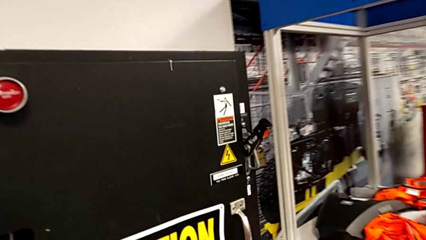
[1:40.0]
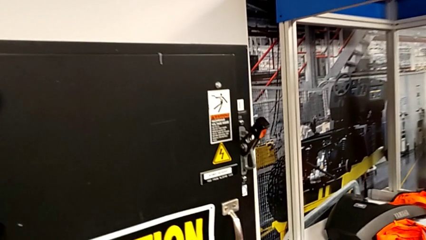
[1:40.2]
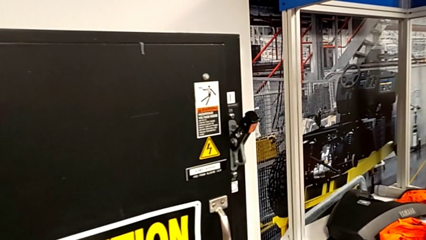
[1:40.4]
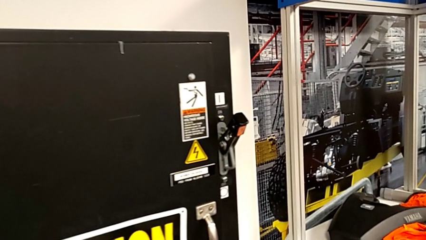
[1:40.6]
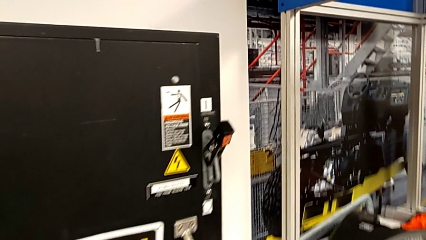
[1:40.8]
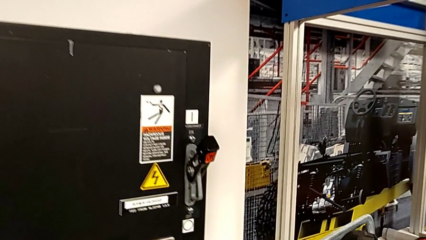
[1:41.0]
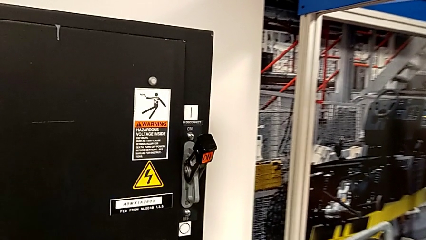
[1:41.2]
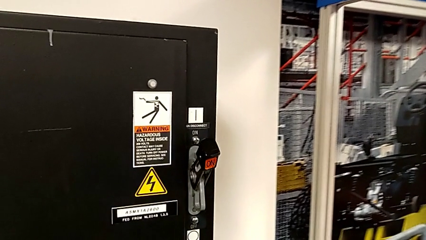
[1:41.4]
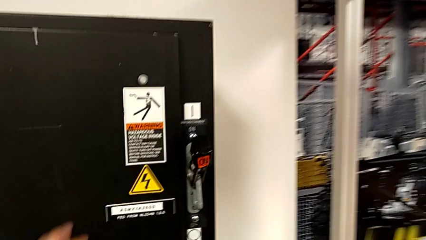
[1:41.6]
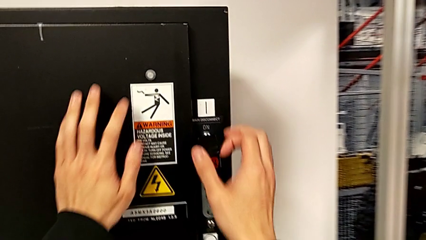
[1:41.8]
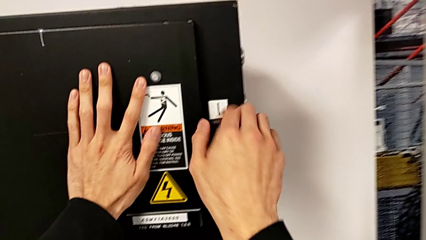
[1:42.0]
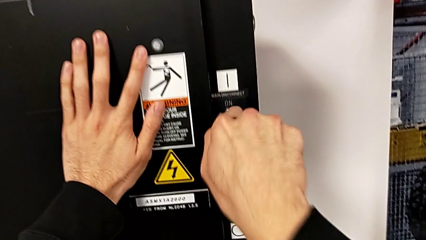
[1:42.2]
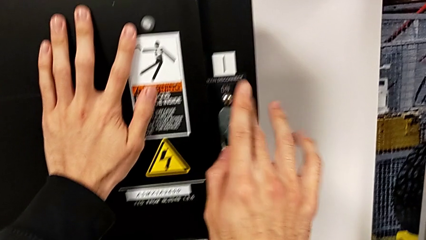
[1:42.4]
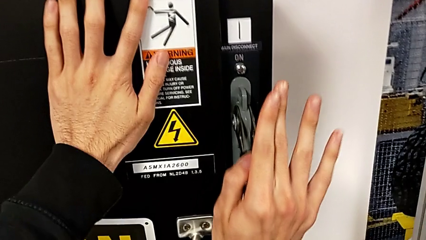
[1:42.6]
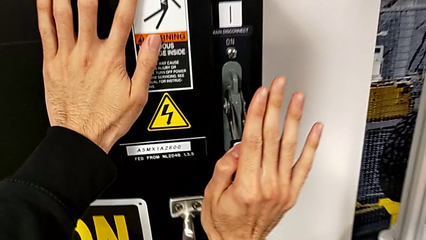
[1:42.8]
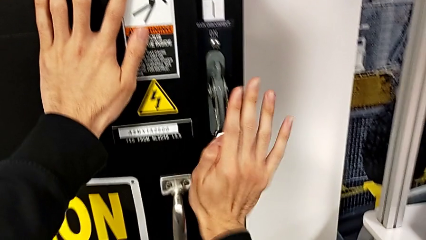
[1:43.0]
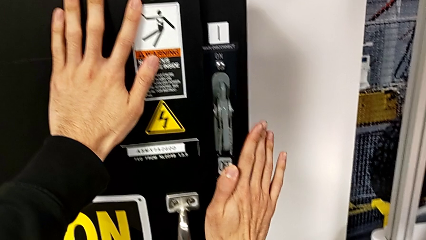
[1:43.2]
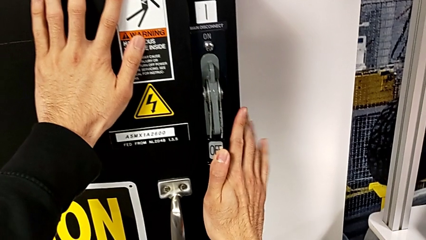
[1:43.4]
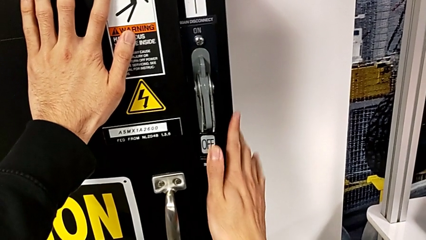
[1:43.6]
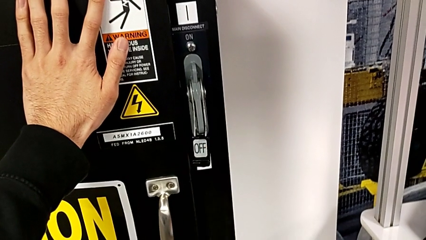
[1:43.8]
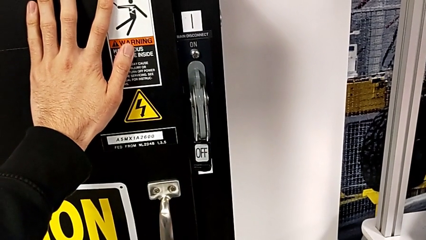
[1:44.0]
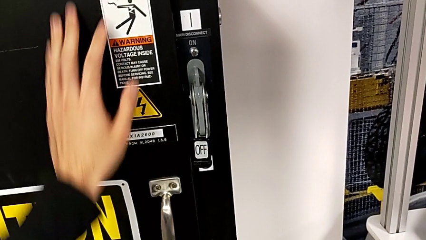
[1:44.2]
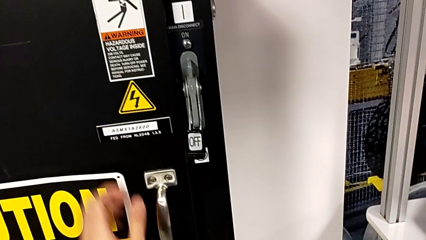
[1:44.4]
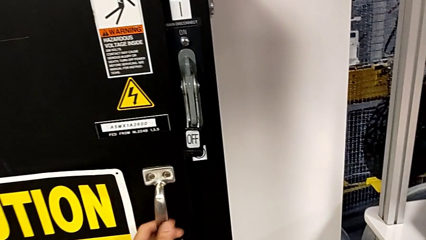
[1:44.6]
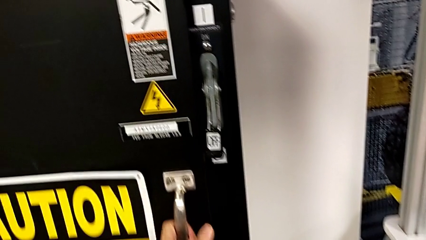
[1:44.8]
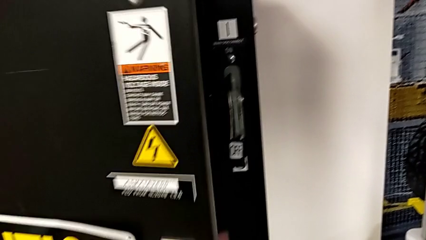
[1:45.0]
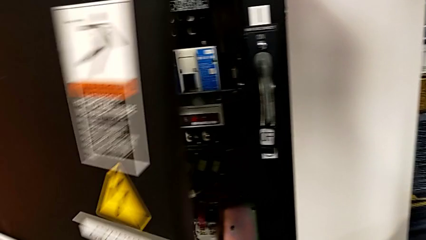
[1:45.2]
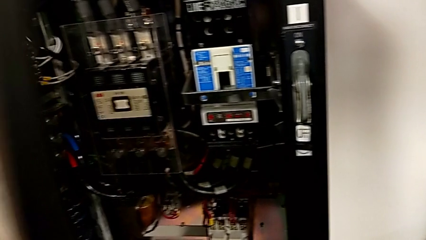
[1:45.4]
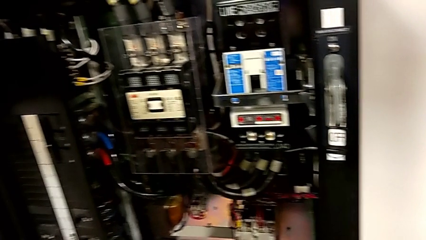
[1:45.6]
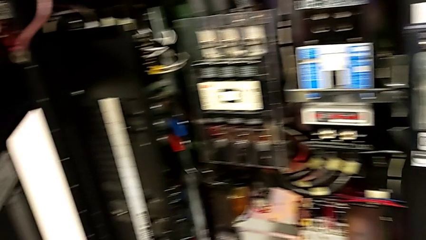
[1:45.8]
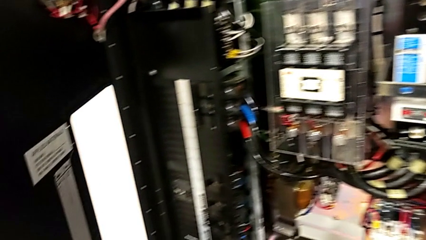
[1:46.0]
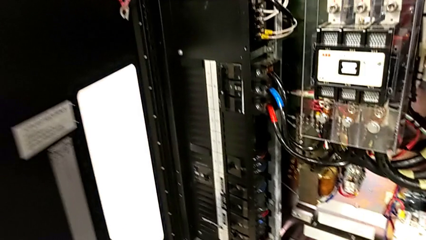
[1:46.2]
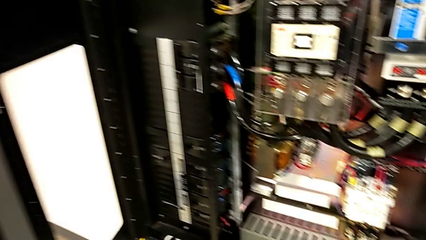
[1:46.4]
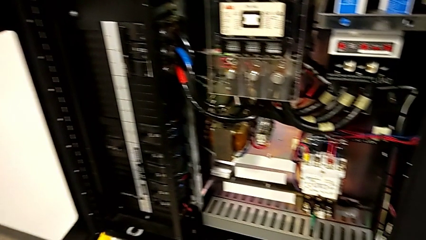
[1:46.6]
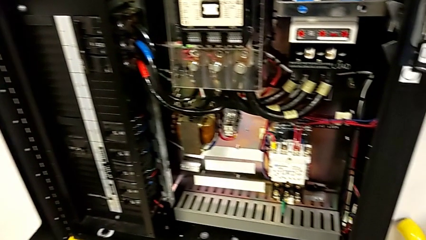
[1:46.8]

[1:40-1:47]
The camera wearer turns off the lever. They push the lever and open the front panel door.

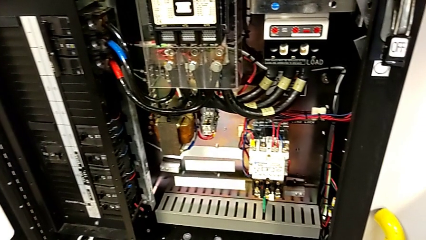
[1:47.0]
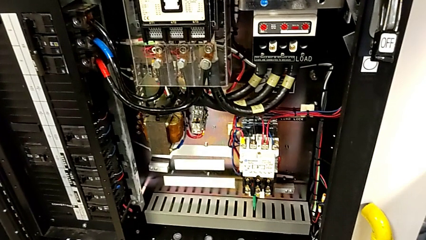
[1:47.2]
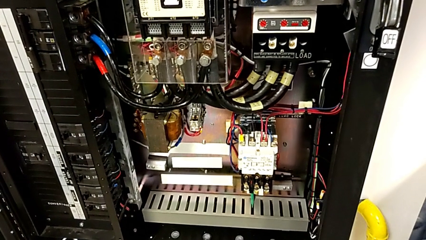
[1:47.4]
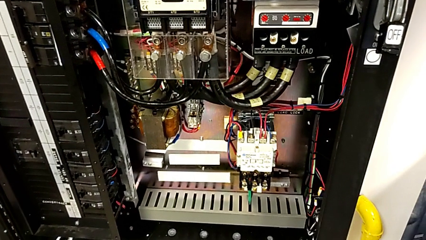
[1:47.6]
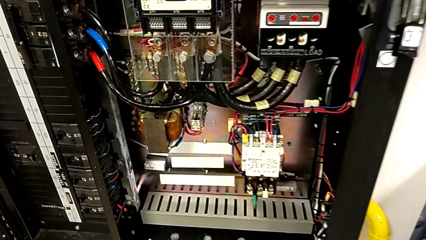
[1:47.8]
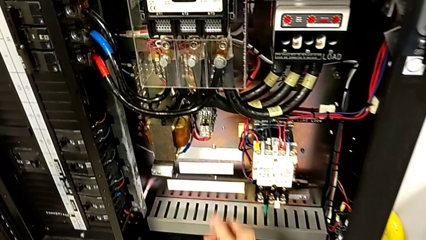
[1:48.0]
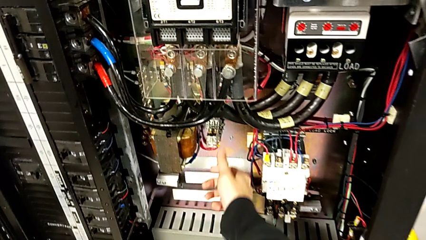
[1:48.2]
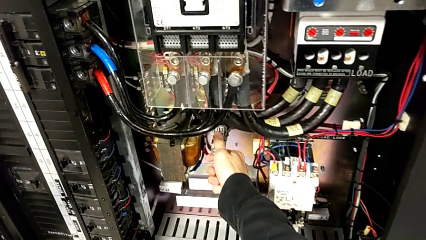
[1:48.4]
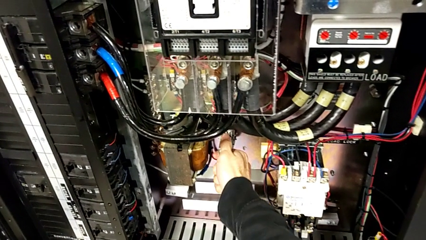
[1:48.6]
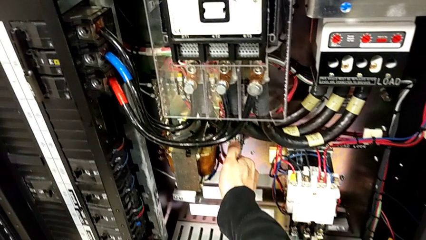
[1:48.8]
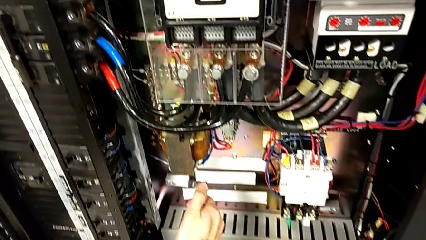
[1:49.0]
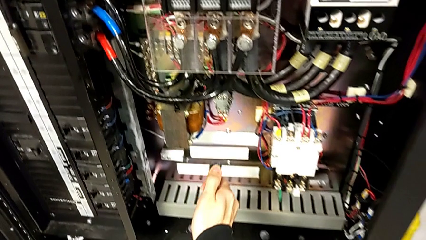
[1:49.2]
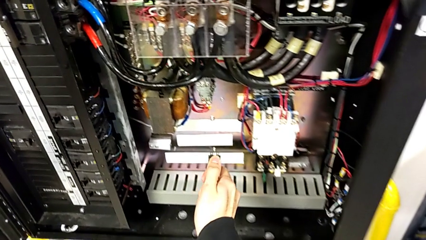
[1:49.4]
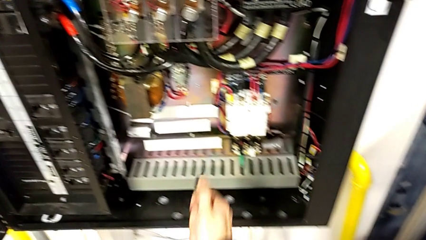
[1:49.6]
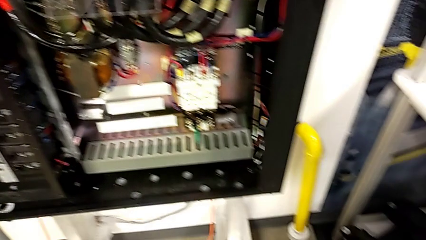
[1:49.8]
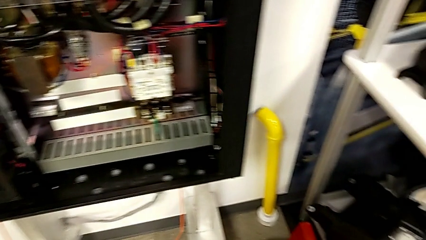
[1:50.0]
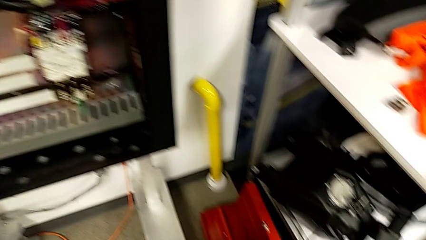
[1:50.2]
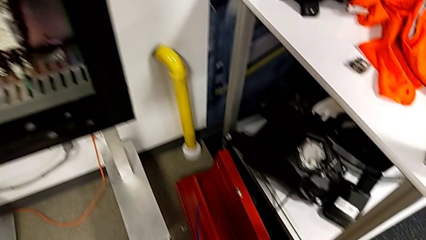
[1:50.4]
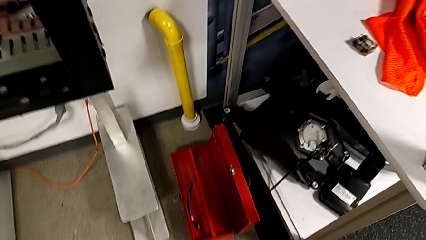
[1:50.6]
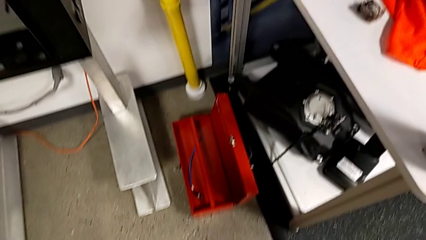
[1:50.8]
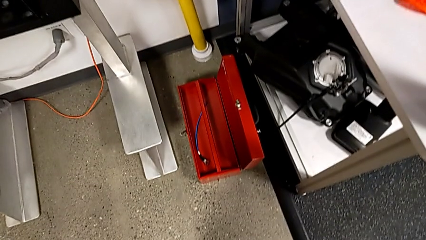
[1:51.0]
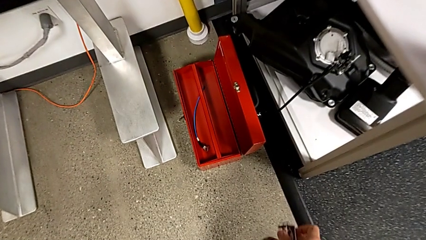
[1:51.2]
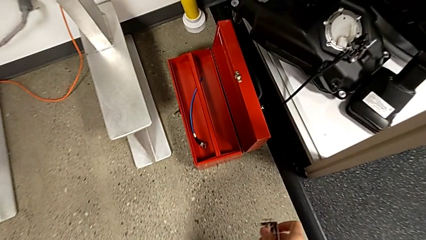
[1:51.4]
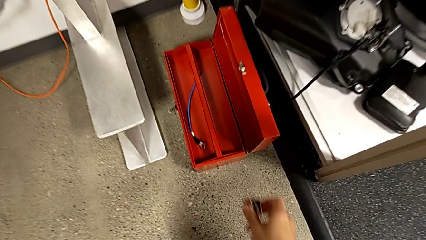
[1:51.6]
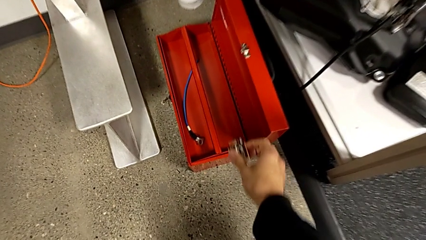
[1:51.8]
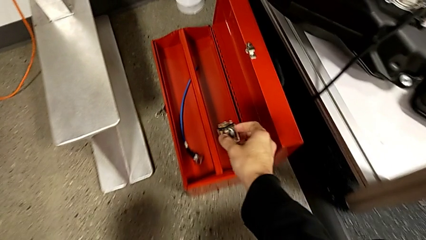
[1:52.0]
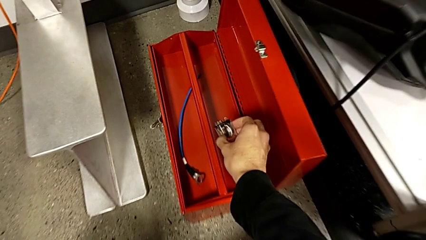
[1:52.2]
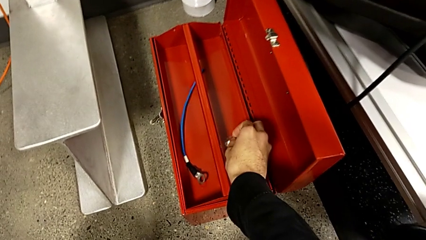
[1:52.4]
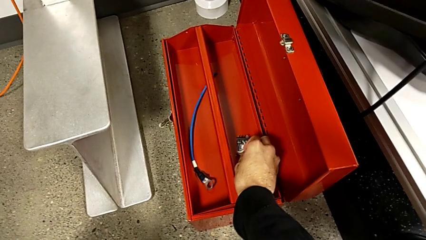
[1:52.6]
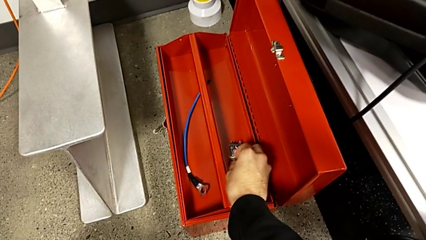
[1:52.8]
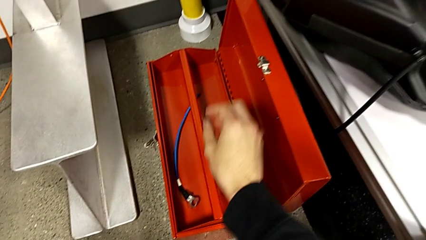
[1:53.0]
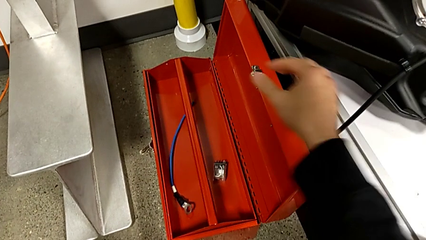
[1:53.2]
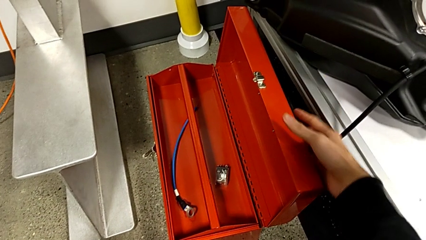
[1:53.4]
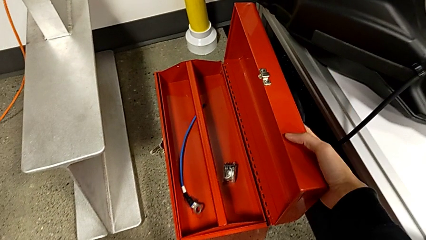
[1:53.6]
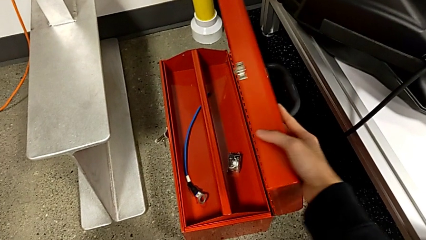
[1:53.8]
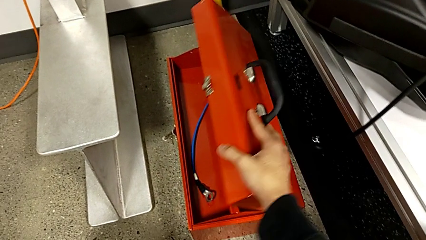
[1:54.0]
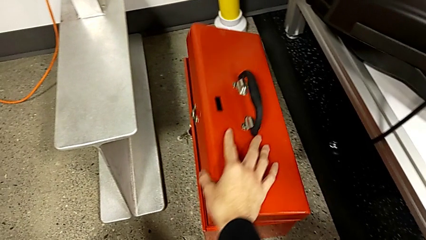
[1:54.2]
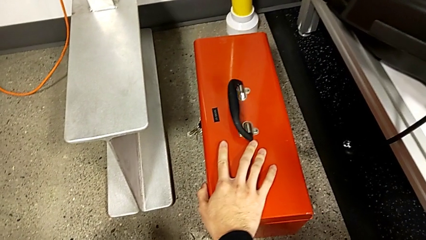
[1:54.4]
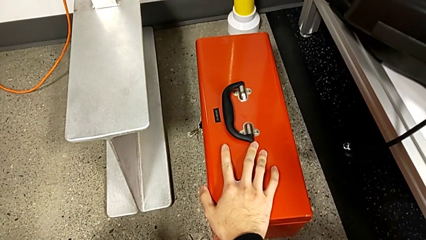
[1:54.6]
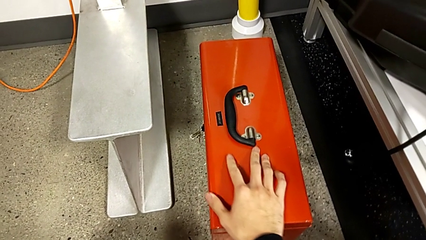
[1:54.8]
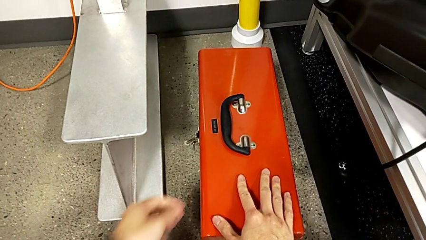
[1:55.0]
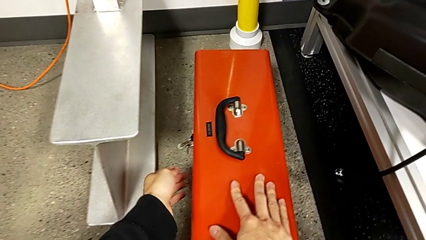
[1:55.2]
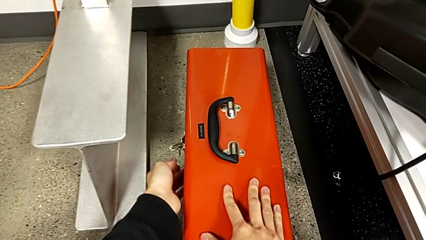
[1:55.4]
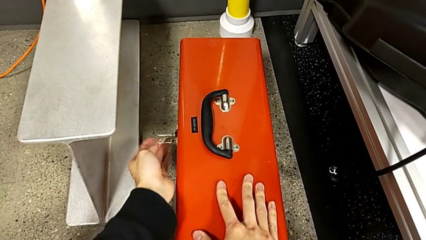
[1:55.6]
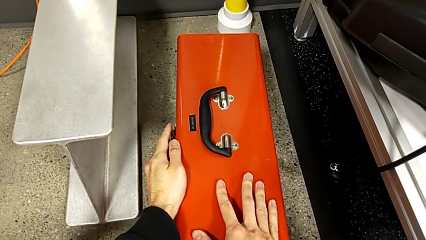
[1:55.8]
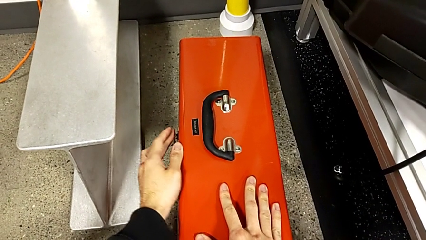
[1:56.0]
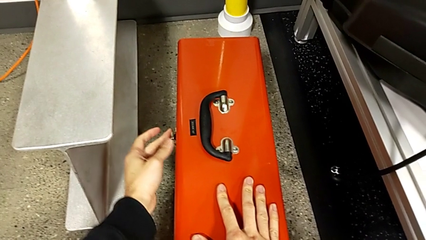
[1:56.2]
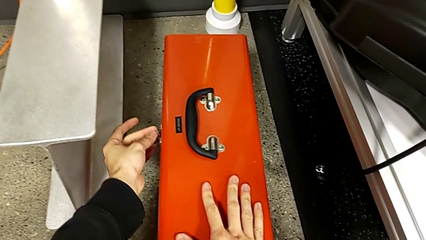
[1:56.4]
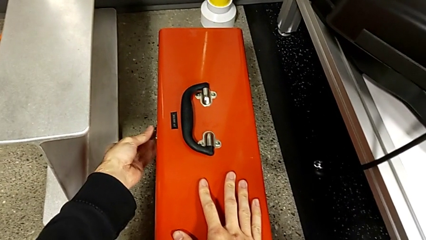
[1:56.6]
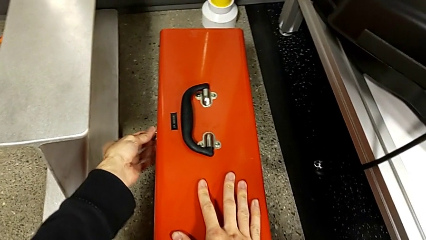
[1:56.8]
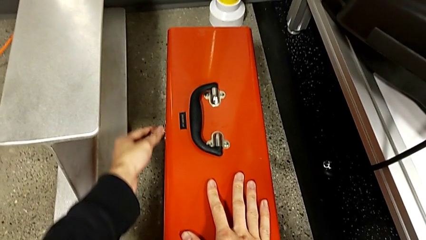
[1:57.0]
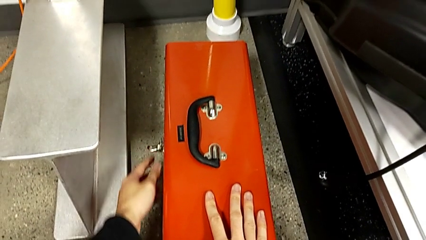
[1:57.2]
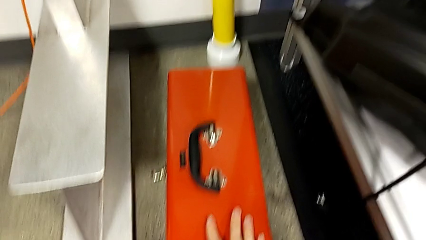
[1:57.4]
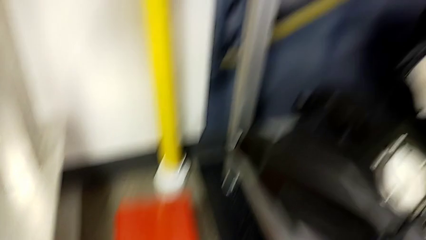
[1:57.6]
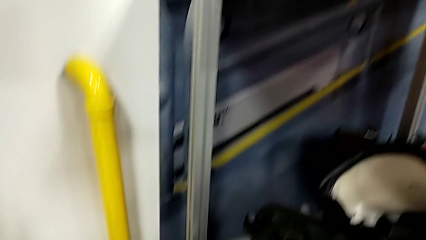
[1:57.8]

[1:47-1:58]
The camera wearer withdraws the circuit breaker and puts the circuit breaker in the toolbox. They grab the circuit breaker, withdraw it, place it, close the toolbox and lock it.
